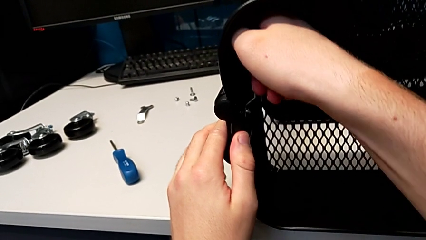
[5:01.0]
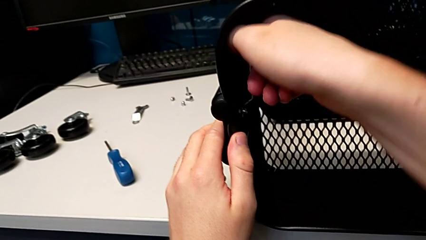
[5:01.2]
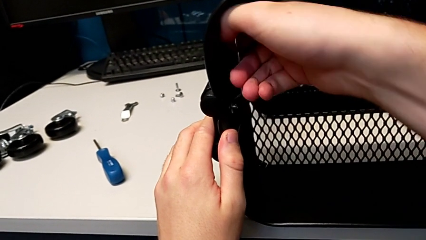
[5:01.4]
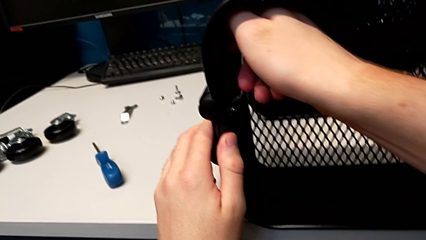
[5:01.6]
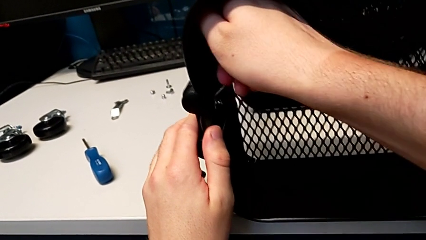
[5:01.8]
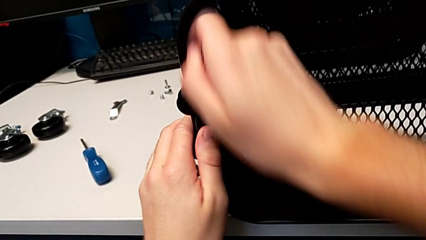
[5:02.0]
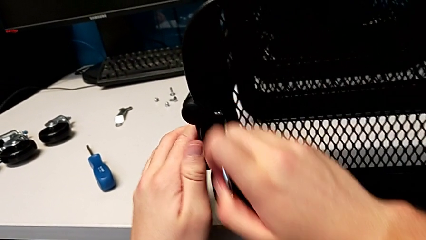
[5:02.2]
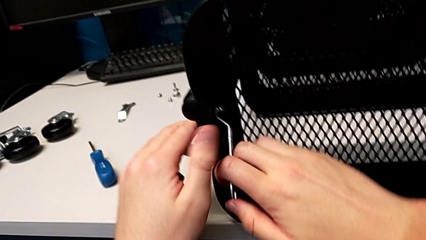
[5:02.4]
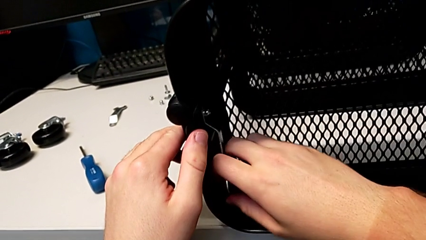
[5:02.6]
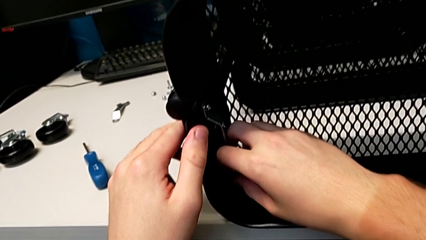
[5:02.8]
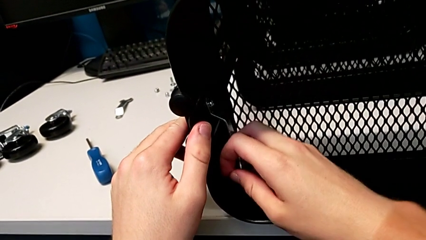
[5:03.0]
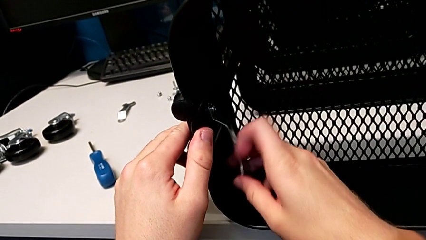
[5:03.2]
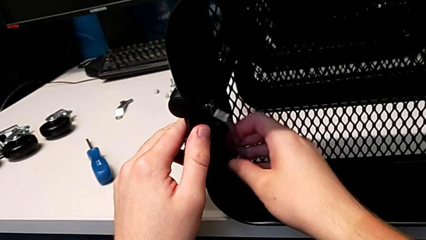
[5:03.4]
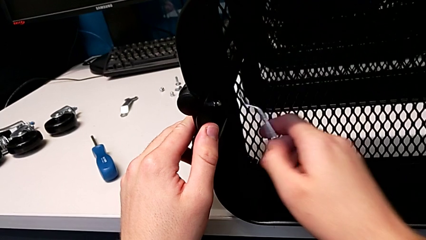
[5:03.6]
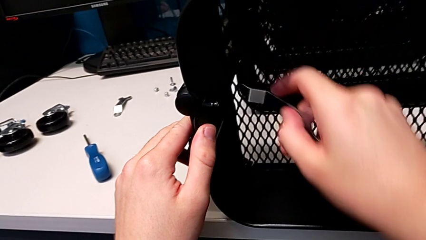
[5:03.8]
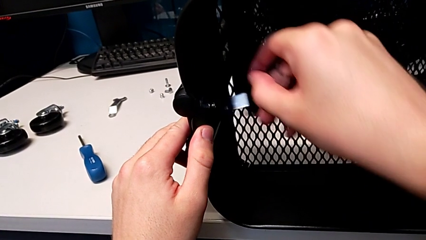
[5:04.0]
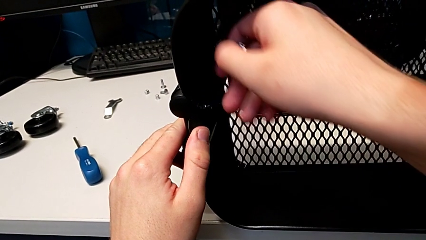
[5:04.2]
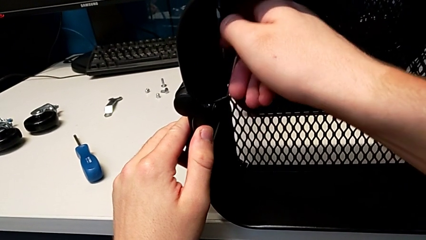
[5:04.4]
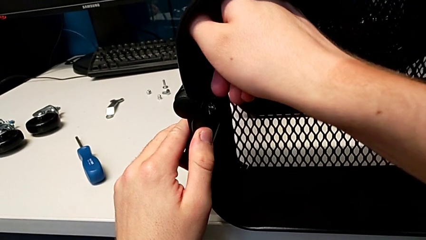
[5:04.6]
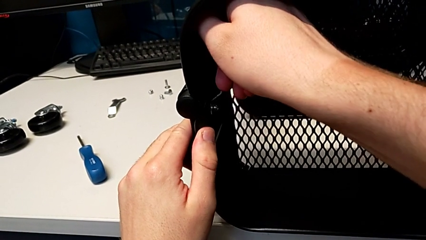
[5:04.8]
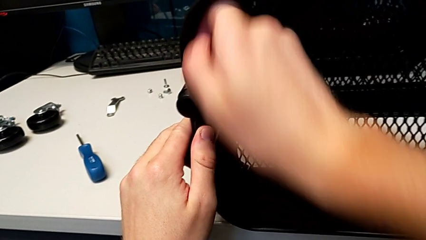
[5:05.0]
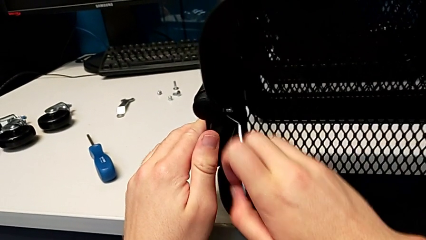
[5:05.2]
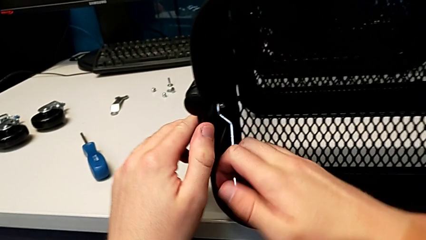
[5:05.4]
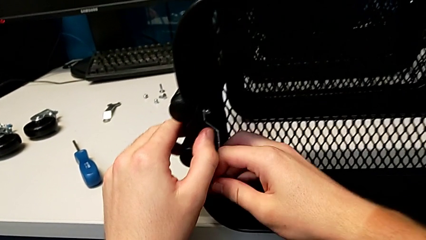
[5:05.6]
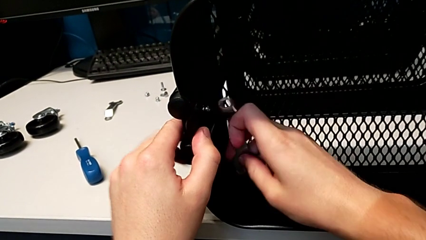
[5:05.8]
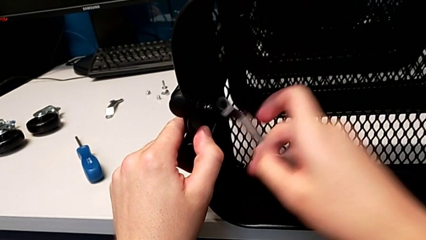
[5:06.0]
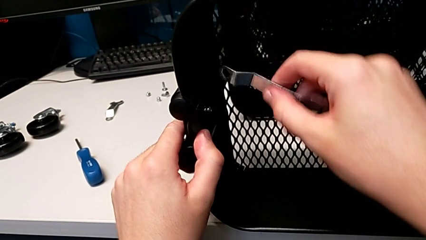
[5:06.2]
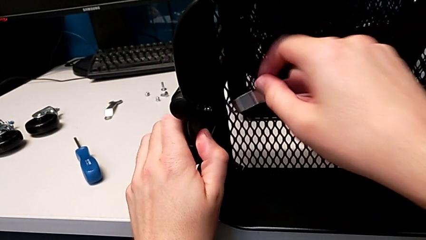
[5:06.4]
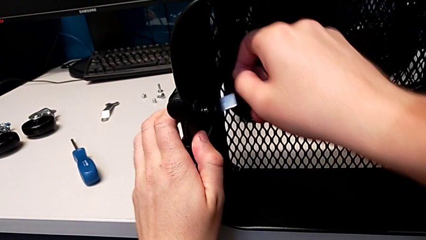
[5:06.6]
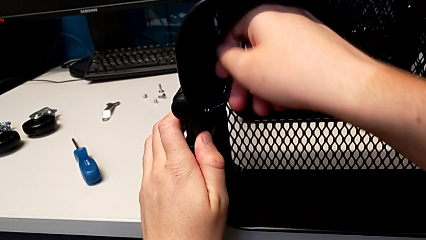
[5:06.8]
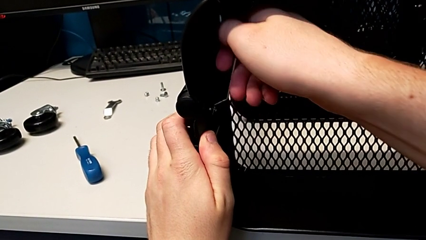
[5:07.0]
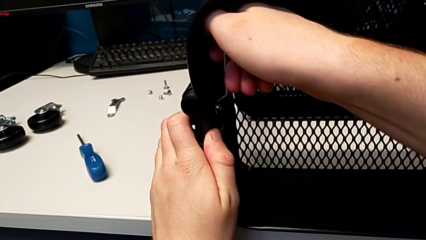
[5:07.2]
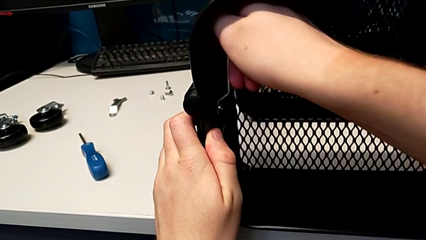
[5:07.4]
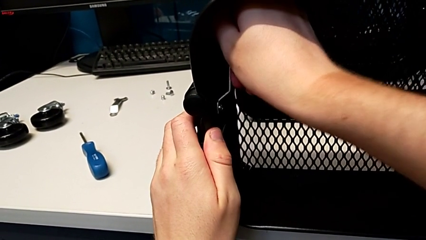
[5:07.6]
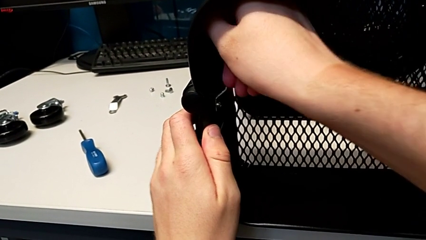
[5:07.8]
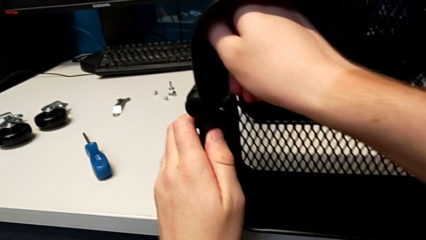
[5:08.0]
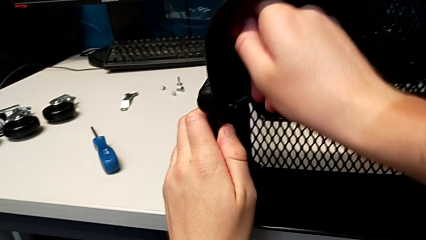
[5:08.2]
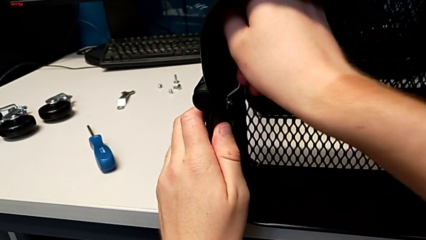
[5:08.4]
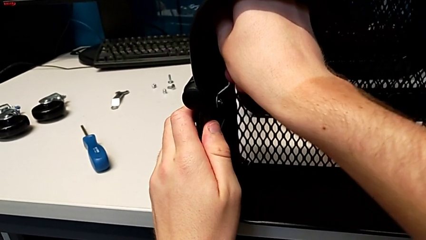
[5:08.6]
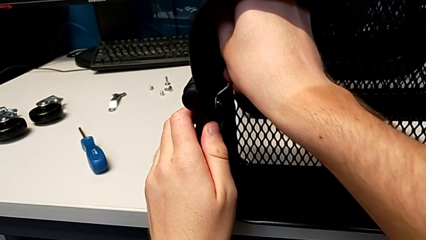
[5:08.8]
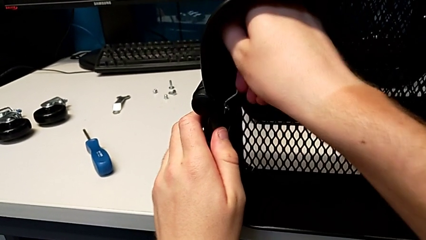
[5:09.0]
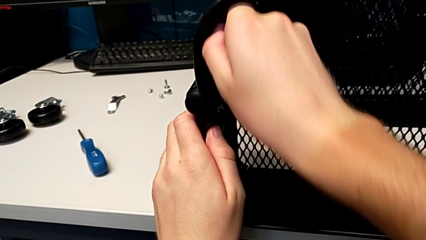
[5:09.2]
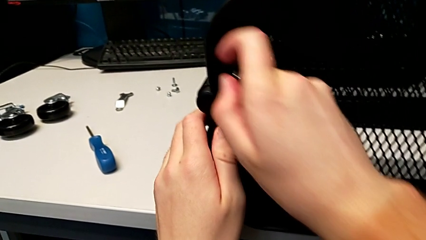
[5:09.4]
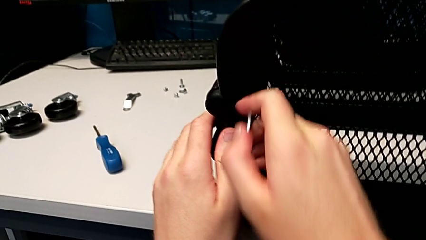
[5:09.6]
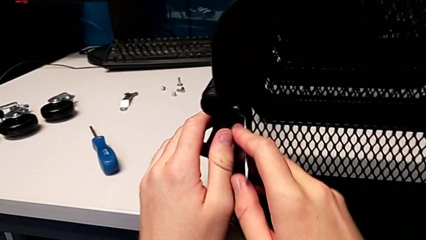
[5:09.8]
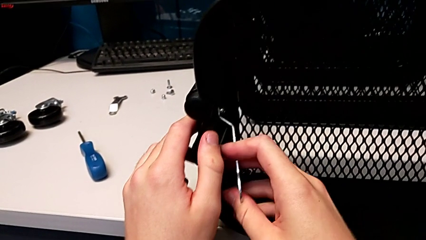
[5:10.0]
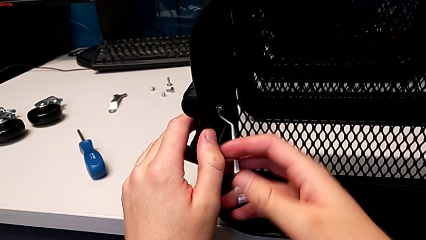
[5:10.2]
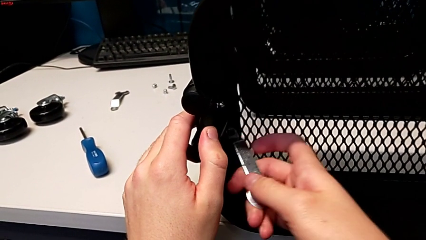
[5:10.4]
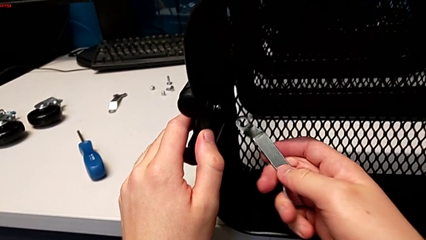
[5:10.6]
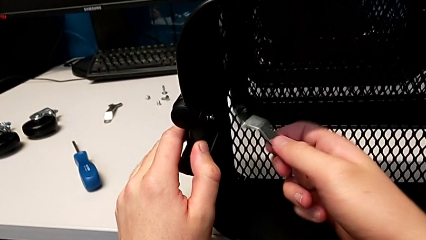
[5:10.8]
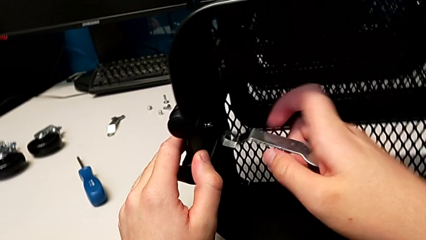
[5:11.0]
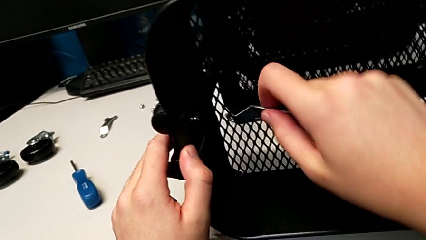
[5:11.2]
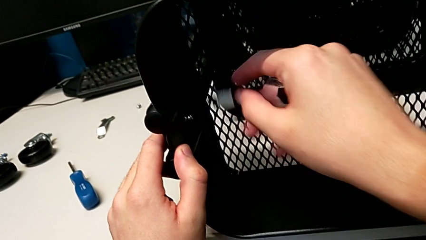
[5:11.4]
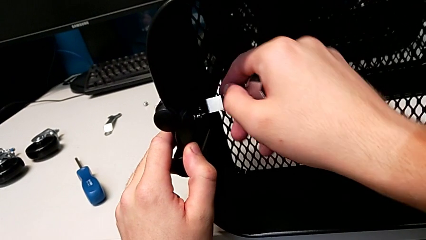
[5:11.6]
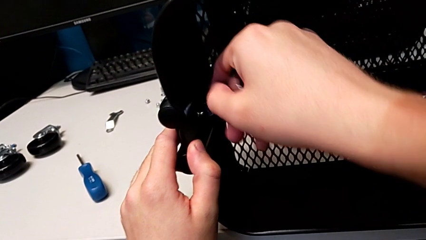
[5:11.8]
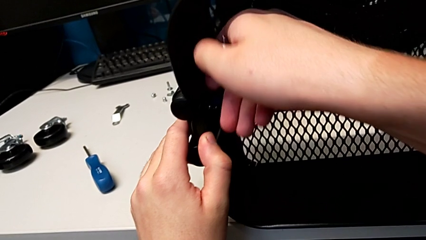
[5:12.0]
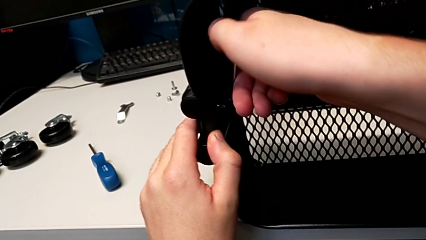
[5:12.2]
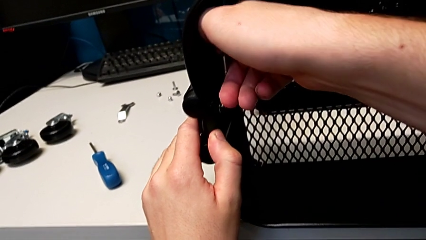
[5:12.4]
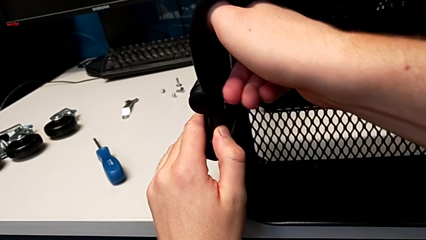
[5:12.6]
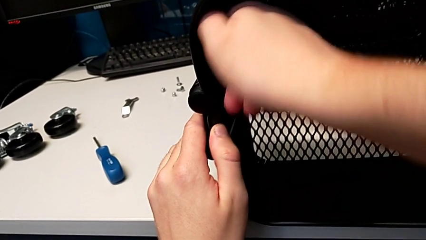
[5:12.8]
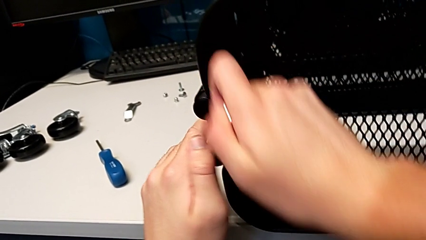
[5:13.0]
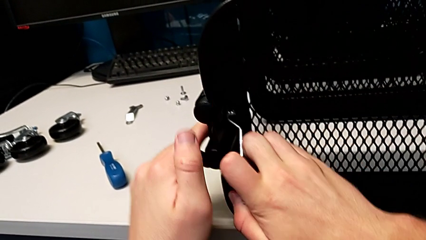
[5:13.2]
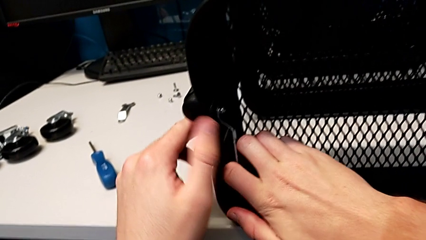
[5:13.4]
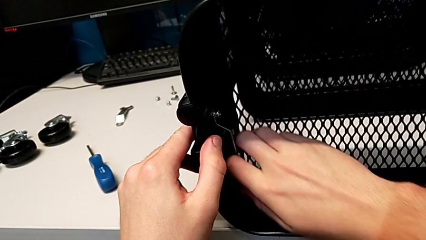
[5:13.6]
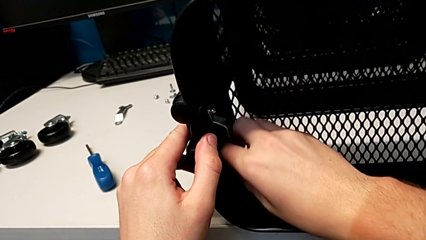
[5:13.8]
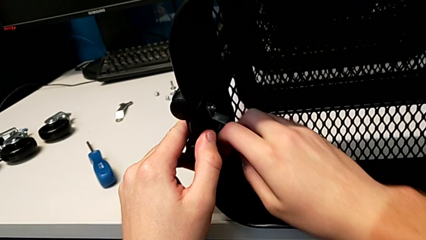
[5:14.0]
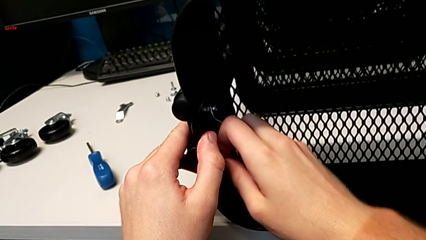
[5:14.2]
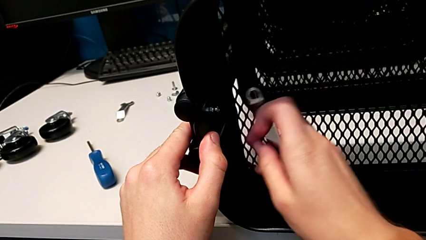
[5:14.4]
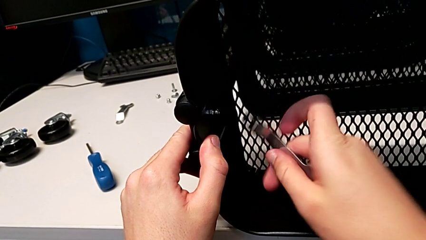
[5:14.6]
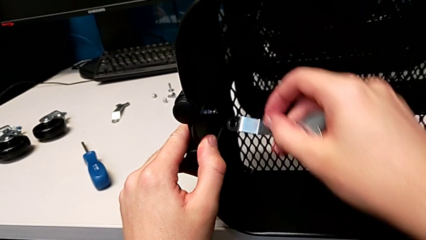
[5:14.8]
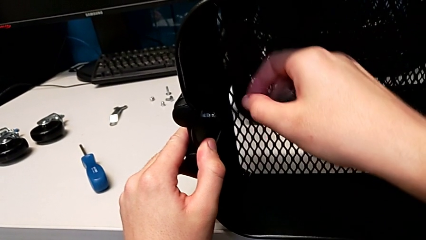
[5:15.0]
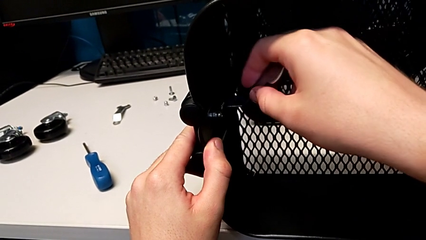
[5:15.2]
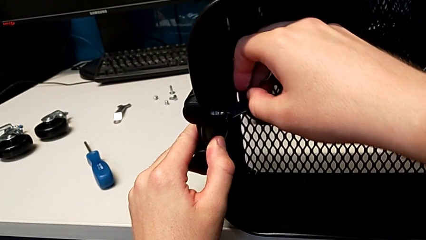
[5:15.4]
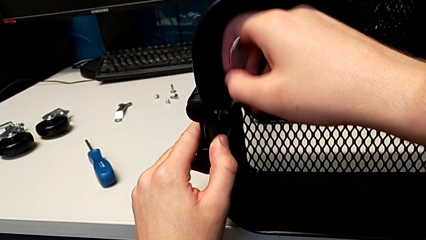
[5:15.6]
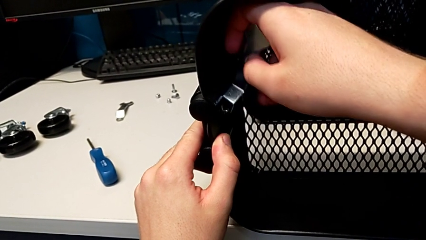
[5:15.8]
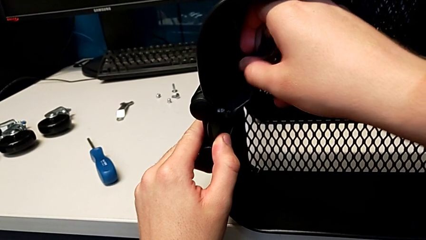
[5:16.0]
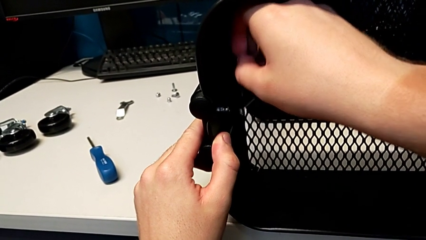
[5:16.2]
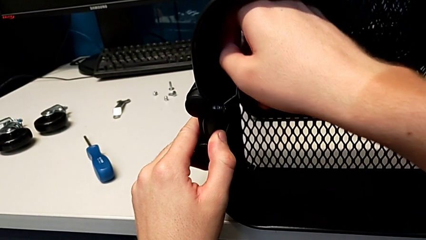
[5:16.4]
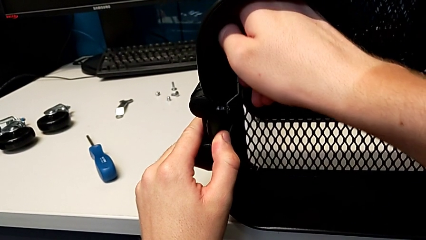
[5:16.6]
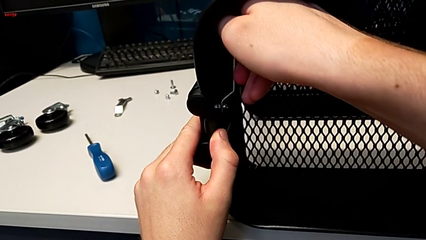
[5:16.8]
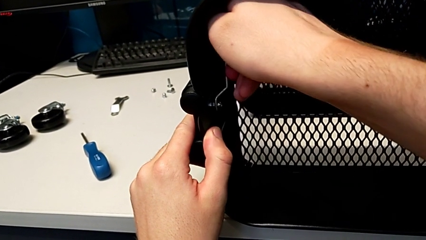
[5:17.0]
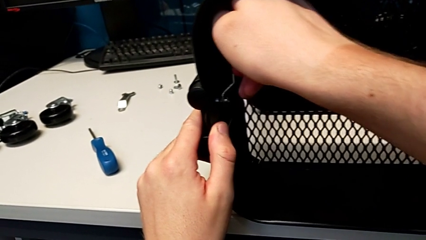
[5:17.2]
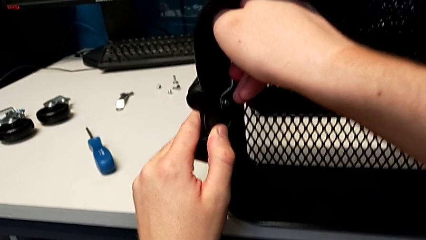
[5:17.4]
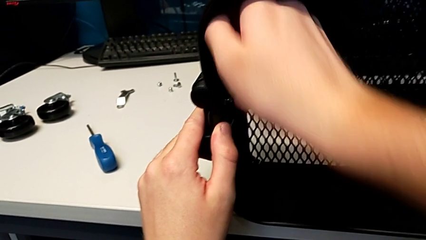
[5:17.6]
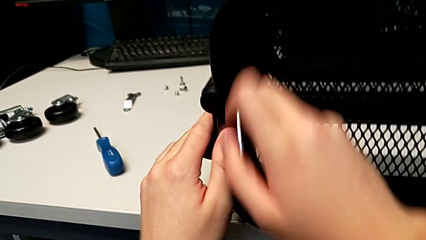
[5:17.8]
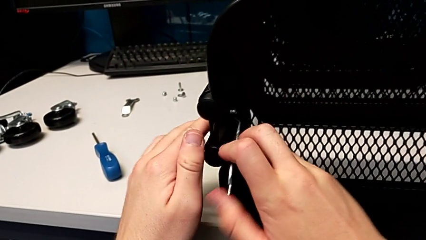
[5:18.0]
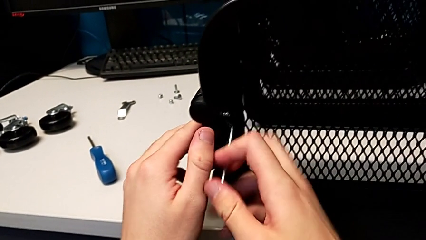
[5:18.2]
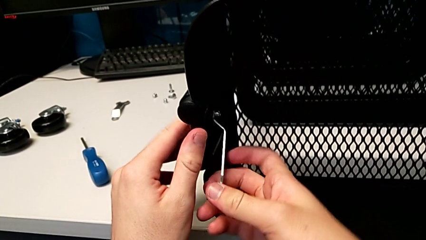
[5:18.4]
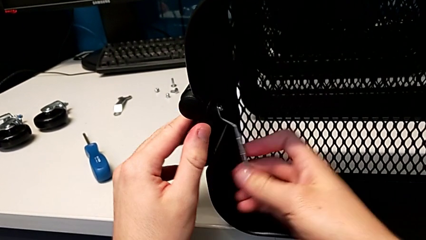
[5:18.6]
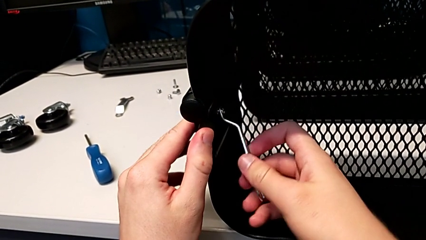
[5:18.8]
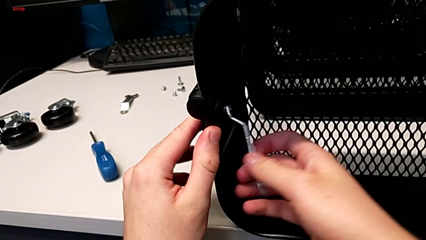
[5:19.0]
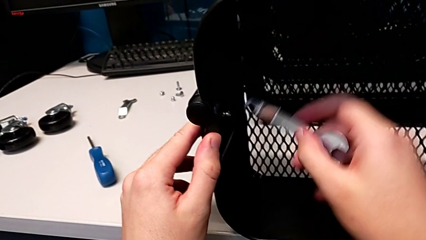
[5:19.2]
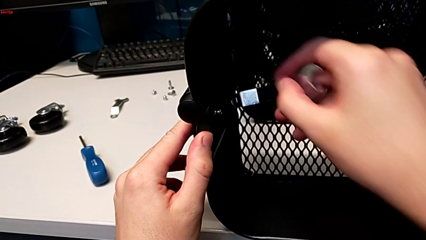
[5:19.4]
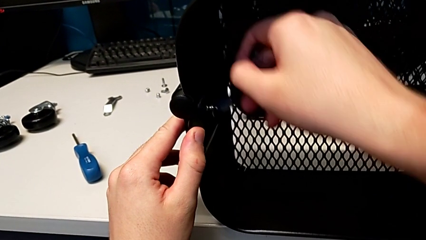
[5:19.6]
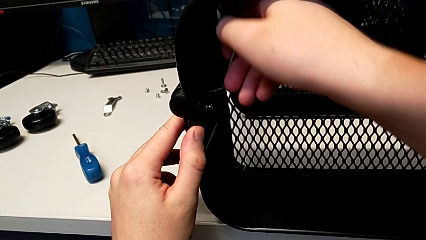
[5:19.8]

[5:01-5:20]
The camera wearer is unscrewing the left bracket of the top tray. They keep unscrewing the third hexagon cap nut.
